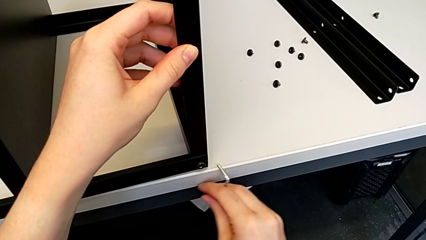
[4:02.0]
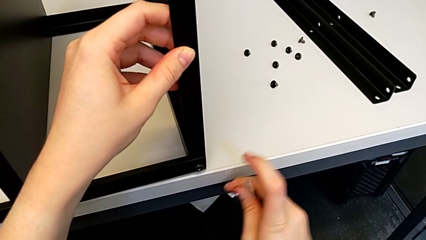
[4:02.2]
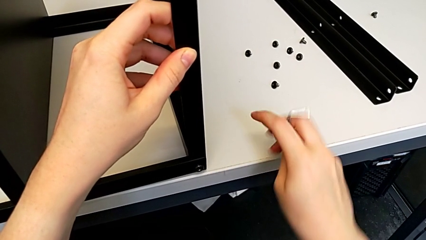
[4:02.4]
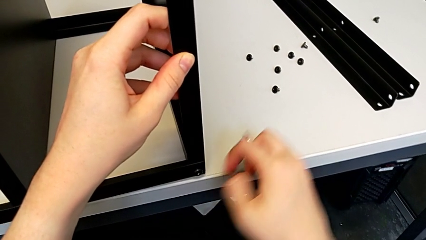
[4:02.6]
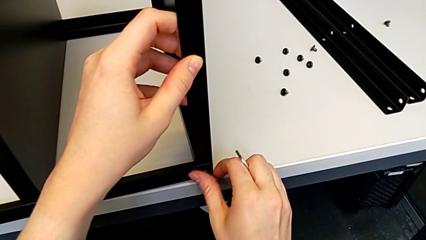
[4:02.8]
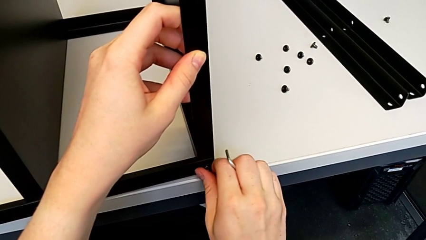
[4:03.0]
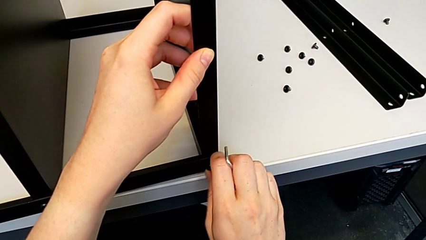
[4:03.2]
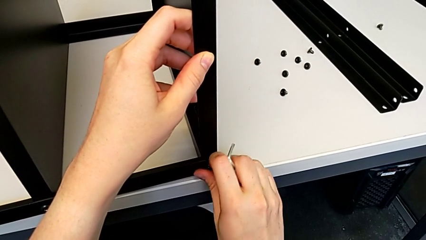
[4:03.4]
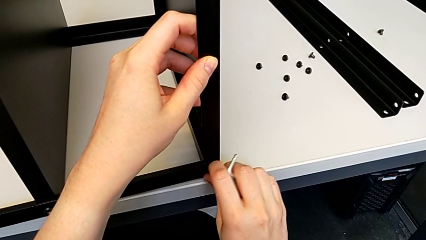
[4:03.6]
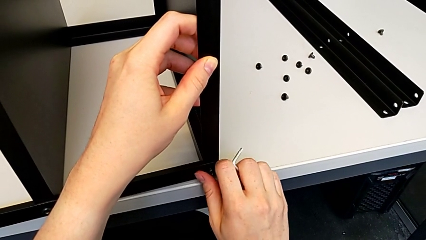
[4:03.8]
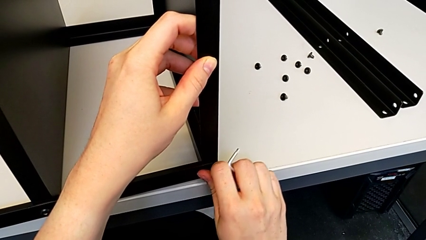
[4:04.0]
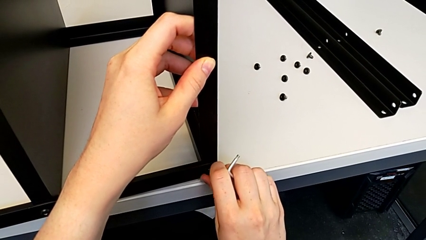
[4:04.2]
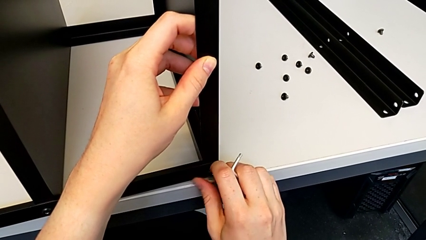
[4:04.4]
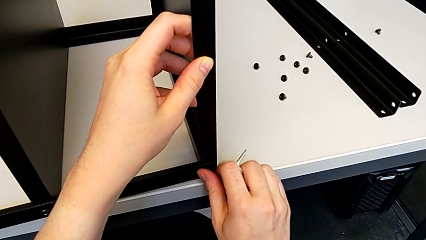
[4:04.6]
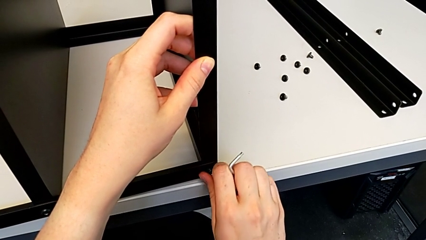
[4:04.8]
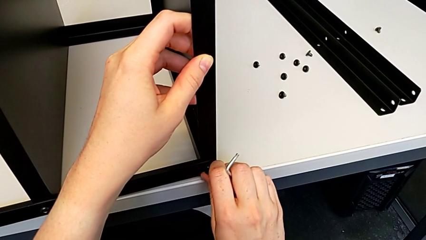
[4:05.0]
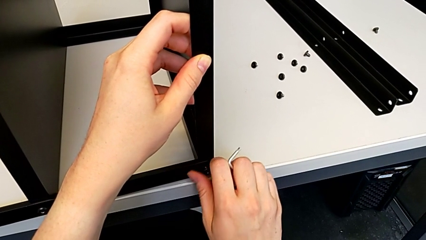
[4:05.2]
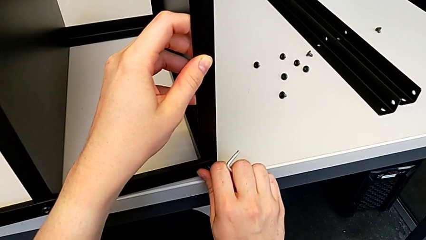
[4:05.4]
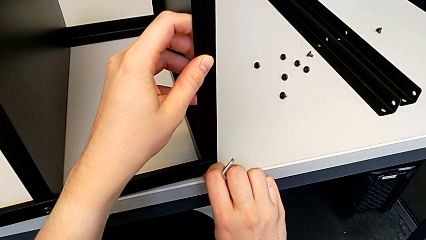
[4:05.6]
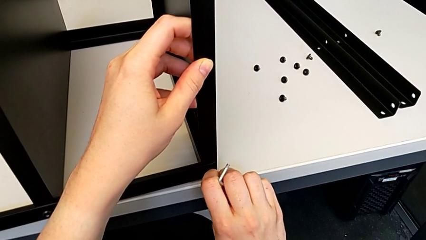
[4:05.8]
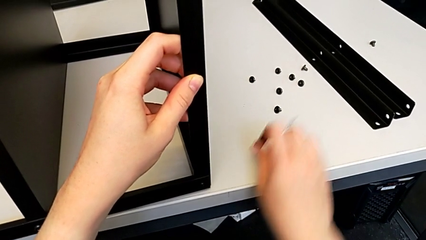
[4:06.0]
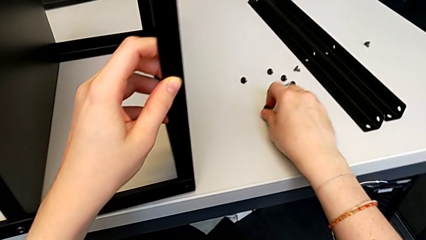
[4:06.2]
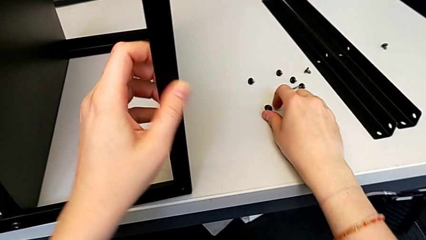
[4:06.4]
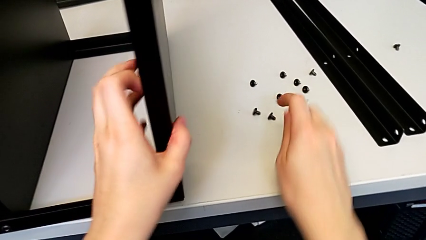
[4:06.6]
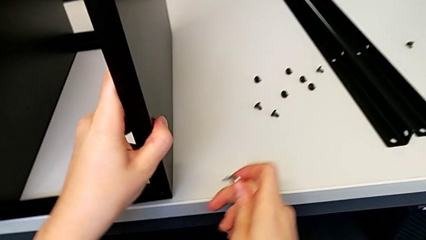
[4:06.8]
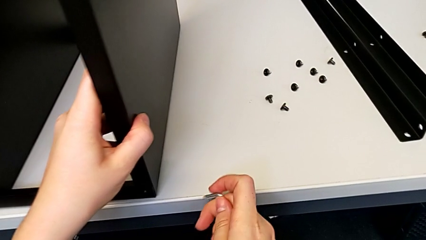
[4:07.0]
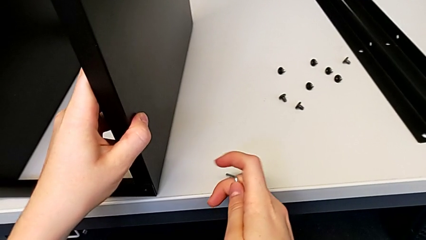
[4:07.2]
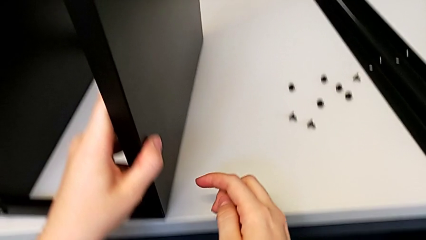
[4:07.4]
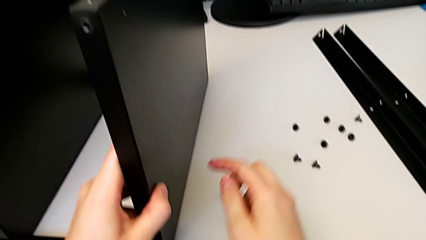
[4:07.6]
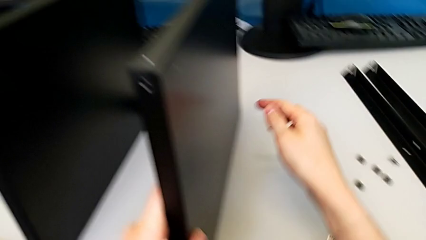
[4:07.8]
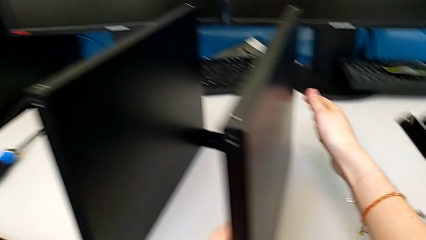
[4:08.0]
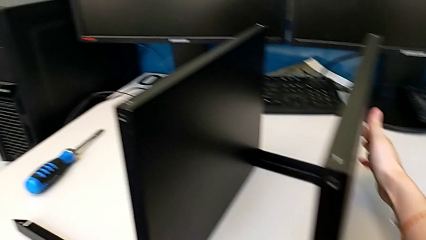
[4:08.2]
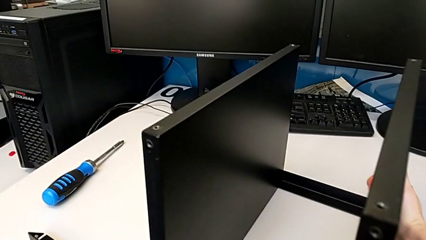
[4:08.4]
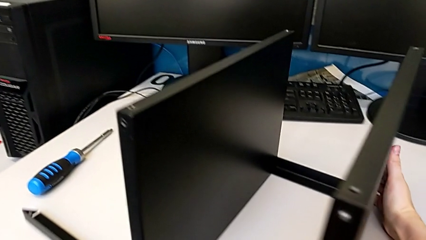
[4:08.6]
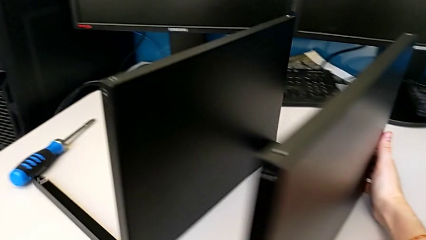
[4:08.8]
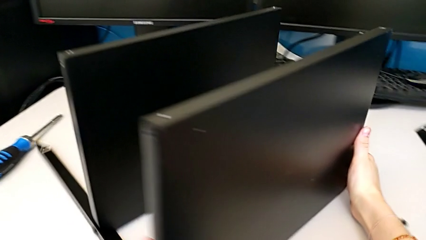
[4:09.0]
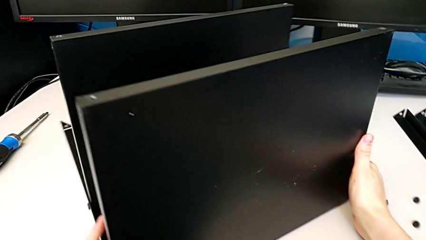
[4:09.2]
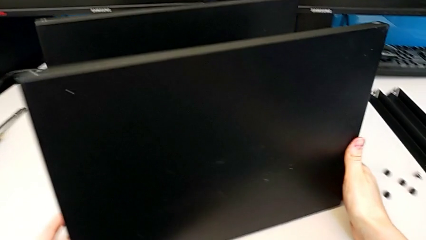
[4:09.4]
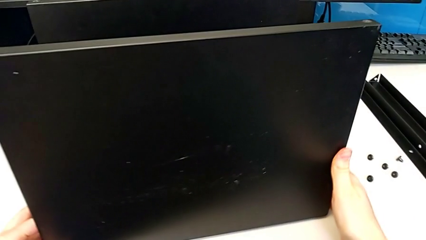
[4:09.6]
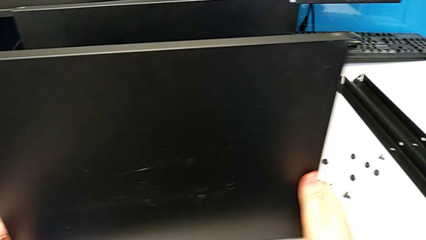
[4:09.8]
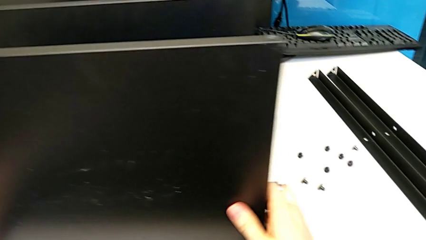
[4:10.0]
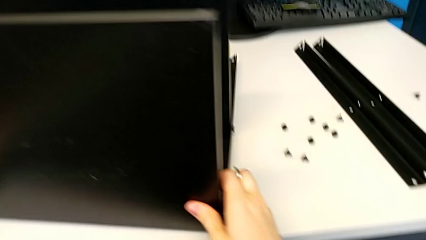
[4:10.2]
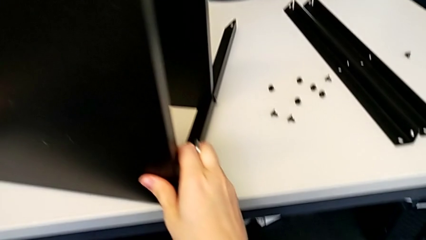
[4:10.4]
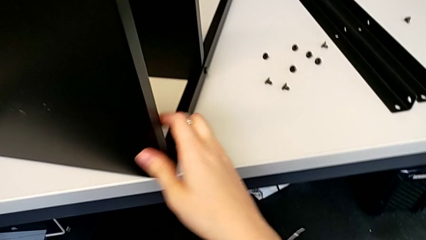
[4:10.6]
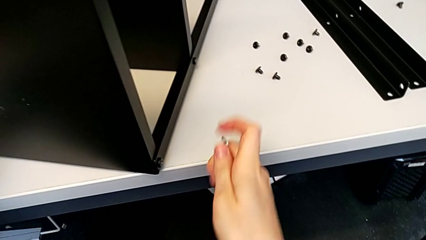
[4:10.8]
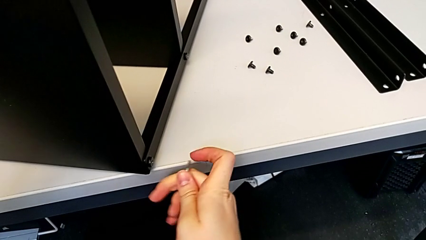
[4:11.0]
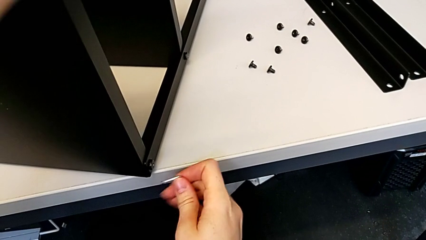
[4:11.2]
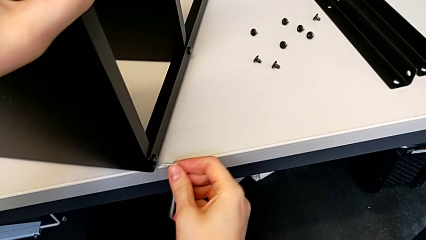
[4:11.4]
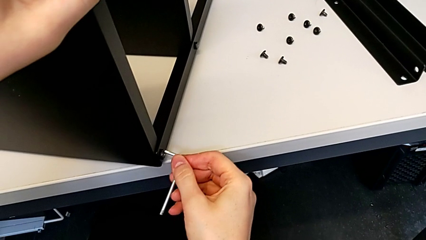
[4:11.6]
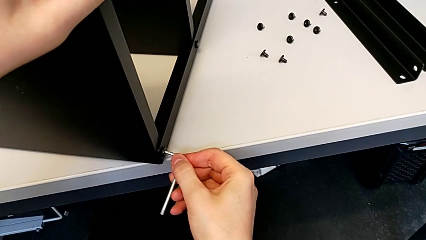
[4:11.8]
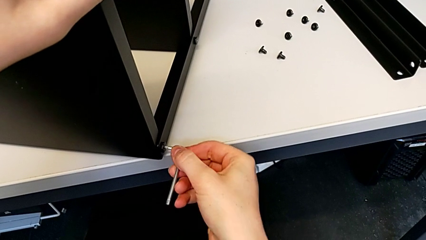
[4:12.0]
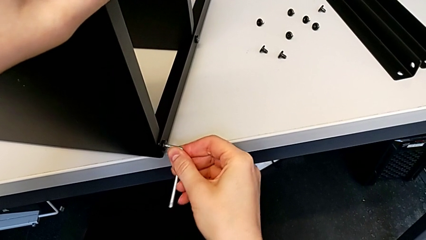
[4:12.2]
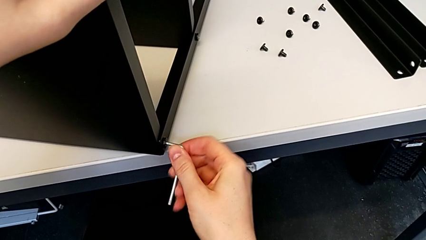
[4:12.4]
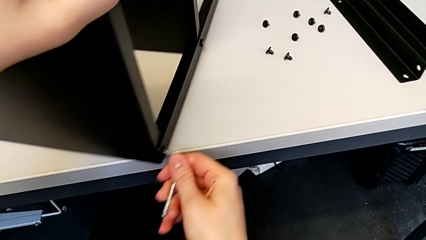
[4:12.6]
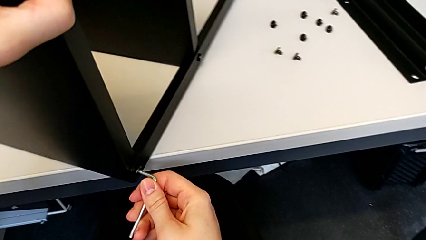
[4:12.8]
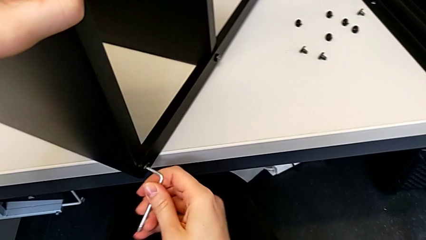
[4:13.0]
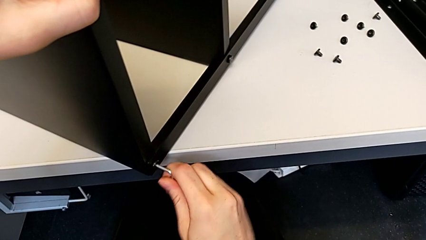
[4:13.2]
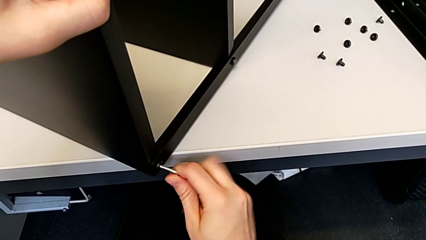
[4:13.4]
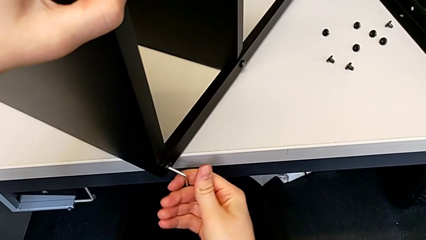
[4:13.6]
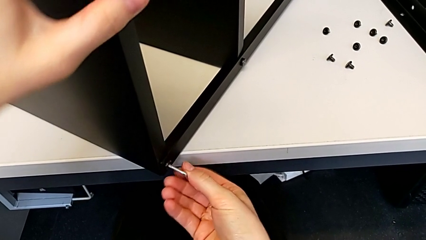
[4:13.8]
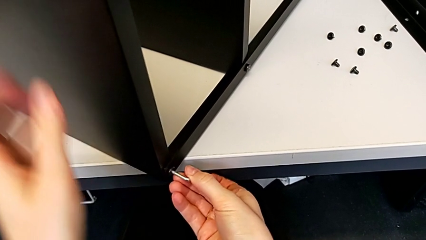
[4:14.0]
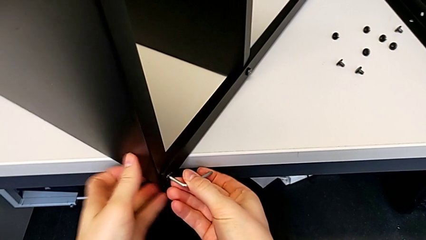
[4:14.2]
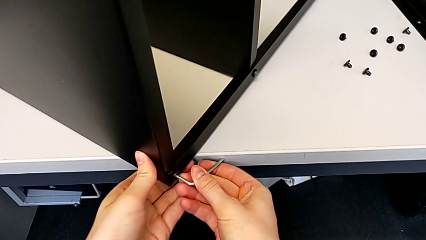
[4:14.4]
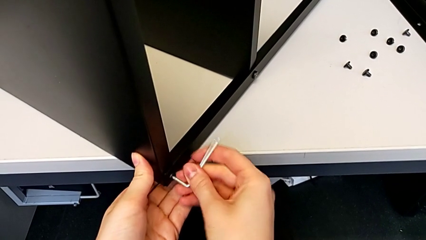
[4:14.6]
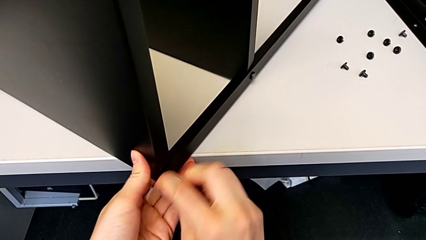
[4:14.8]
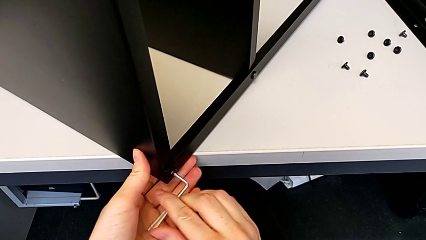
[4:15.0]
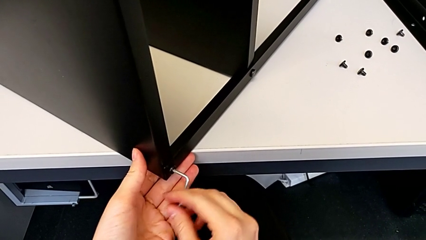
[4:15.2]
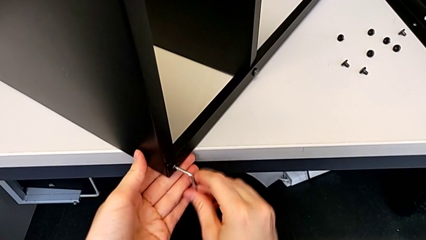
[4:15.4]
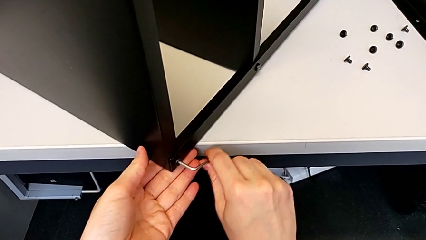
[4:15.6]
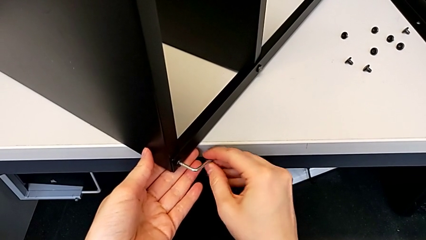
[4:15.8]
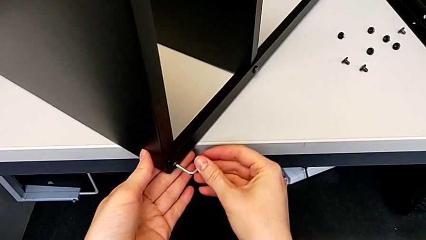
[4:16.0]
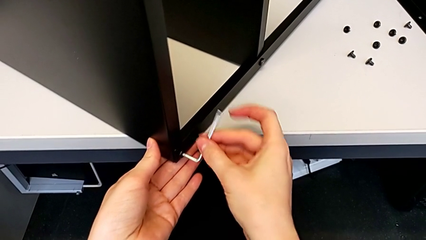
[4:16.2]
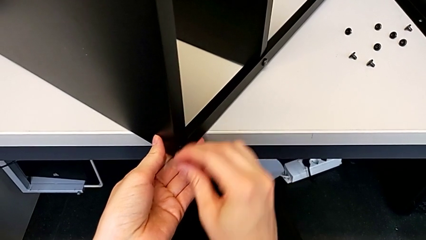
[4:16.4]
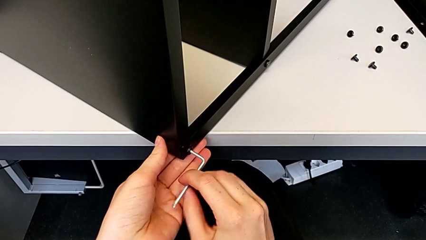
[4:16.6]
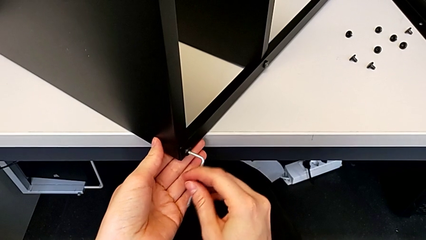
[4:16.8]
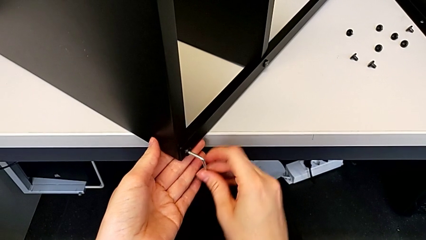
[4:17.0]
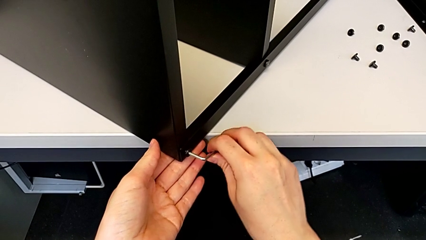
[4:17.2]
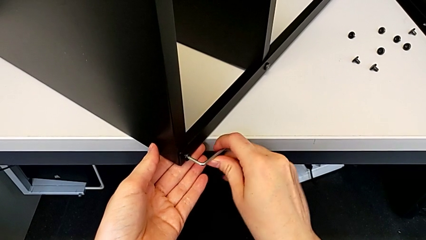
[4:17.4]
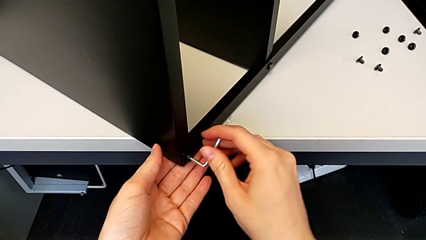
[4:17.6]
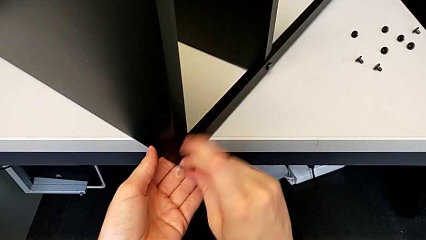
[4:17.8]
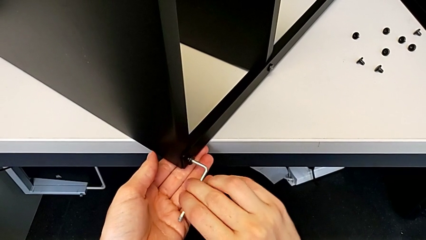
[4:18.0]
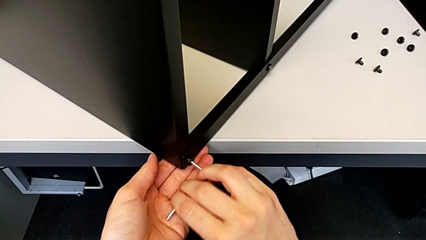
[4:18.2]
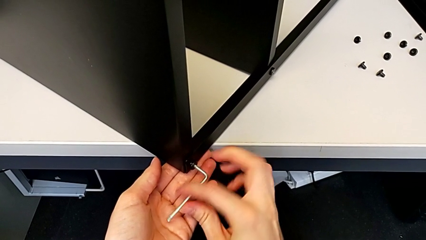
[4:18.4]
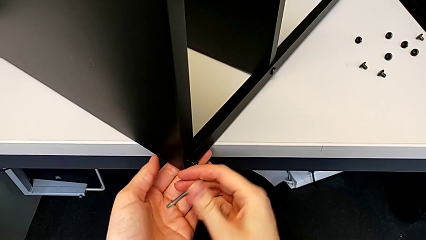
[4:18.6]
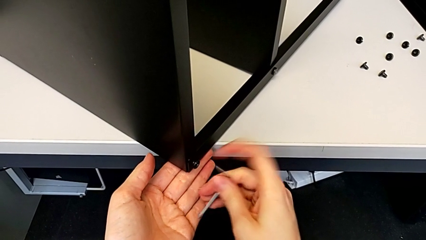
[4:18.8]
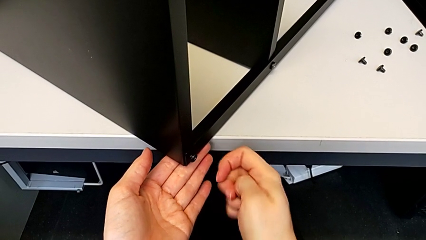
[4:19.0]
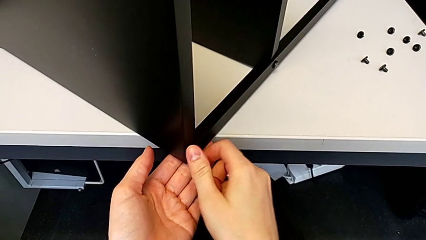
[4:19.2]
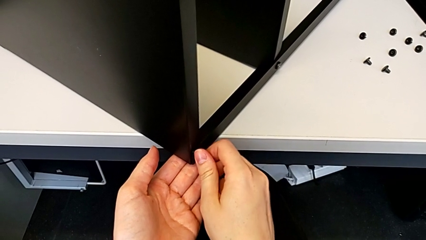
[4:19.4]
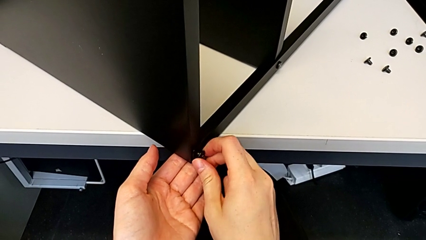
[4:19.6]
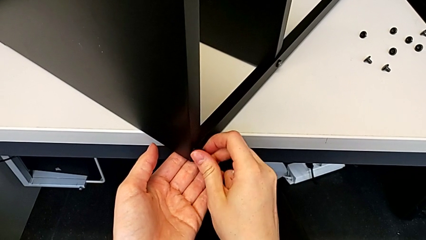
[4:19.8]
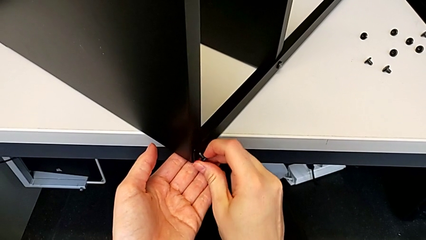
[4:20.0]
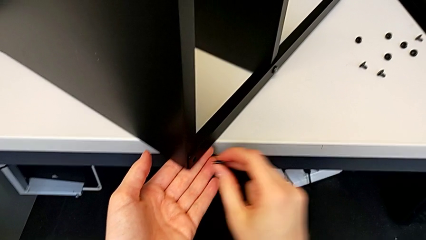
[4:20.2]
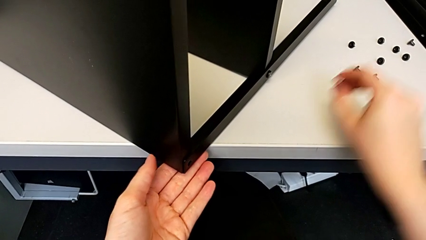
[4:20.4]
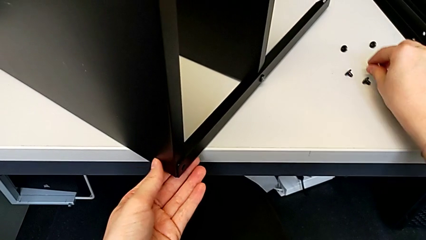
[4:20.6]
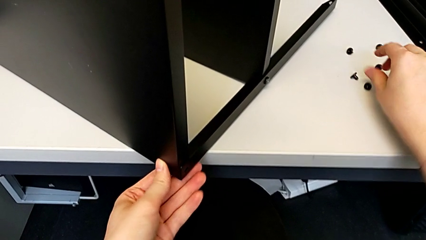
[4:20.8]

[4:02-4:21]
The camera wearer is disassembling the top tray of the furniture. They withdraw the Allen wrench, unscrew the hex socket head, disassemble it, place it, rotate the nightstand, insert the Allen wrench, pull the nightstand, unscrew the hex socket head, withdraw the Allen wrench, disassemble the hex socket head and place it.
